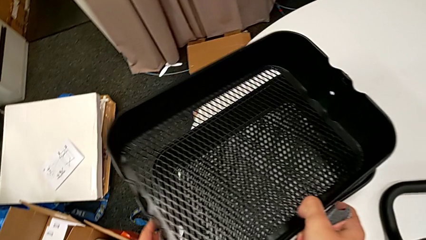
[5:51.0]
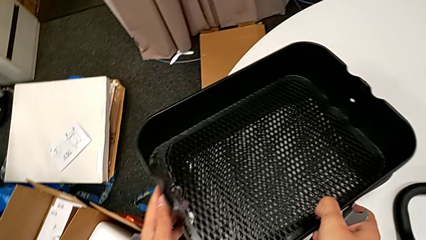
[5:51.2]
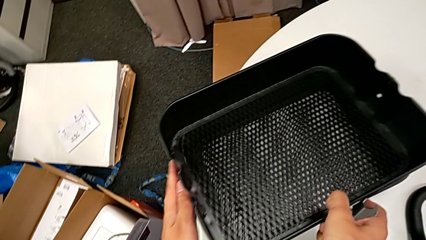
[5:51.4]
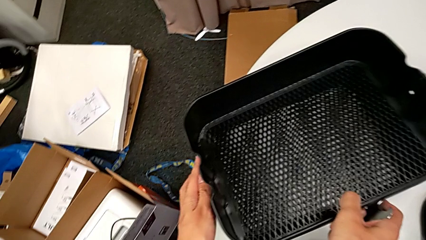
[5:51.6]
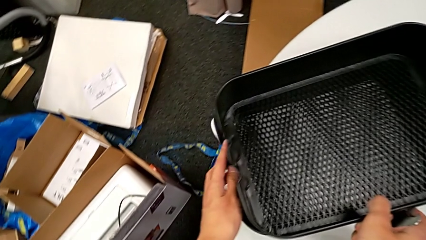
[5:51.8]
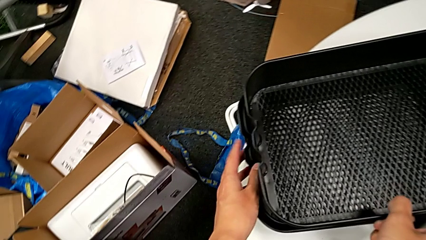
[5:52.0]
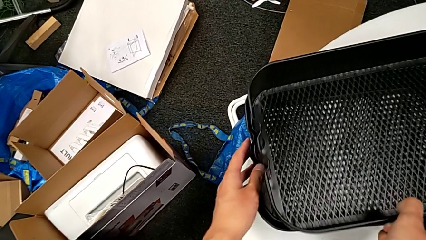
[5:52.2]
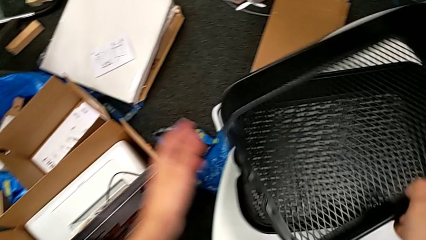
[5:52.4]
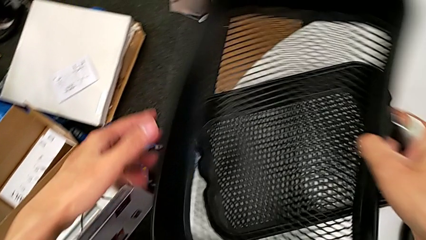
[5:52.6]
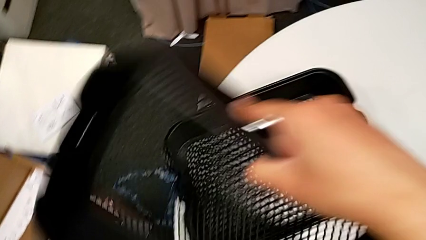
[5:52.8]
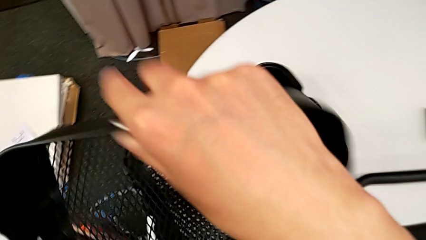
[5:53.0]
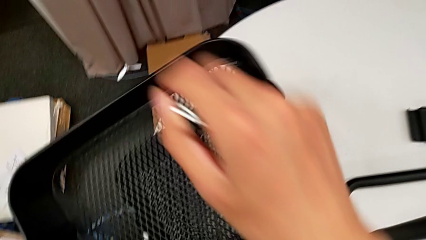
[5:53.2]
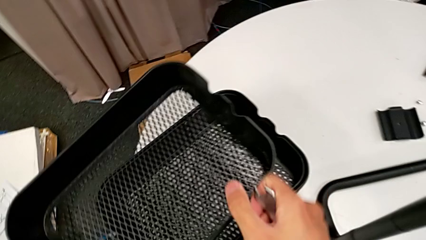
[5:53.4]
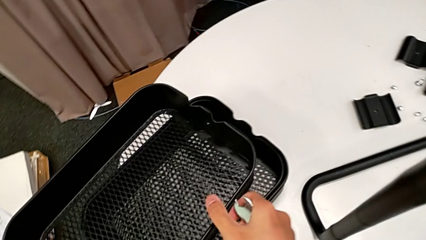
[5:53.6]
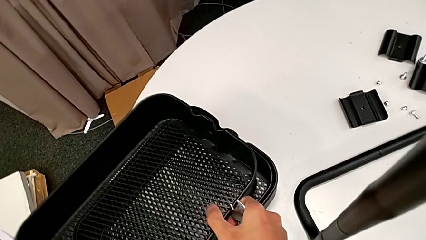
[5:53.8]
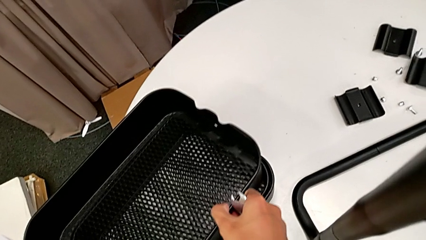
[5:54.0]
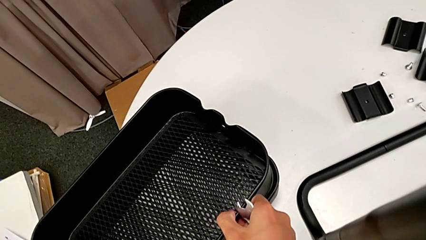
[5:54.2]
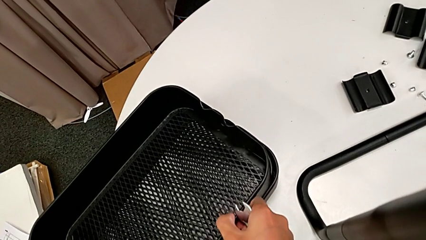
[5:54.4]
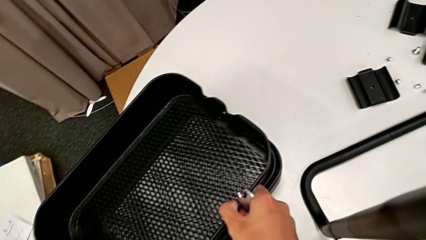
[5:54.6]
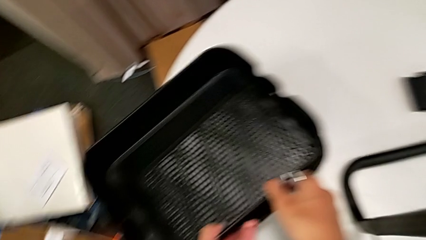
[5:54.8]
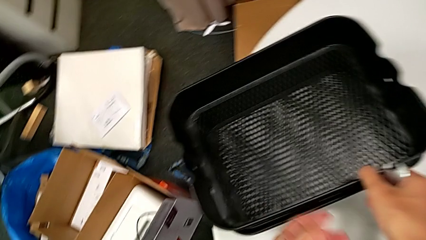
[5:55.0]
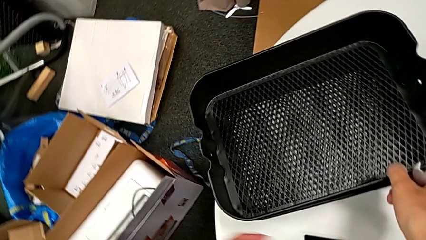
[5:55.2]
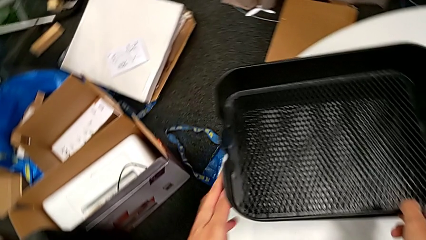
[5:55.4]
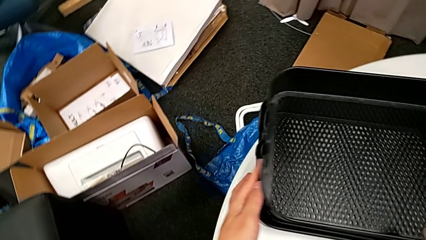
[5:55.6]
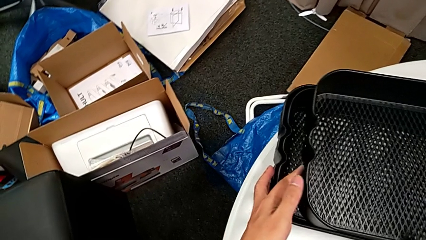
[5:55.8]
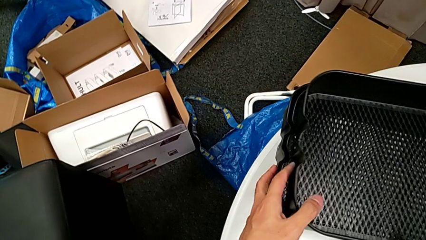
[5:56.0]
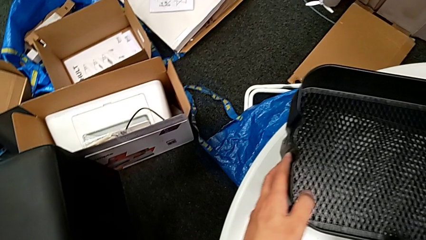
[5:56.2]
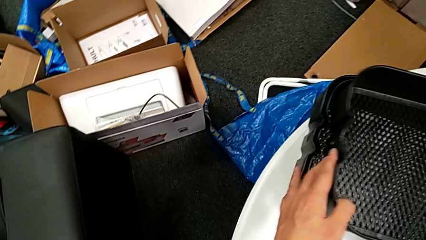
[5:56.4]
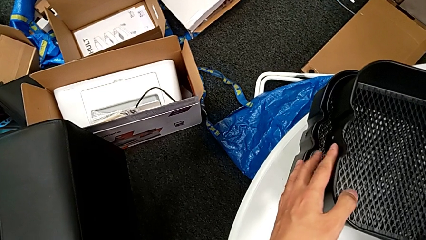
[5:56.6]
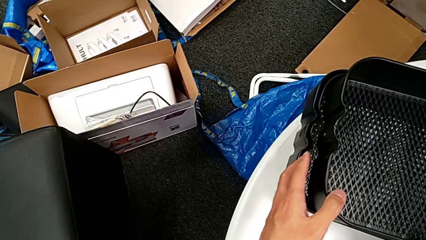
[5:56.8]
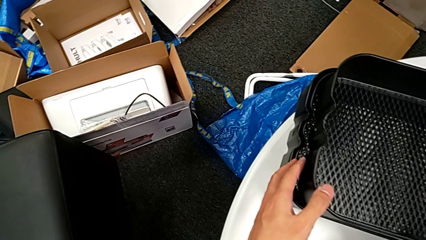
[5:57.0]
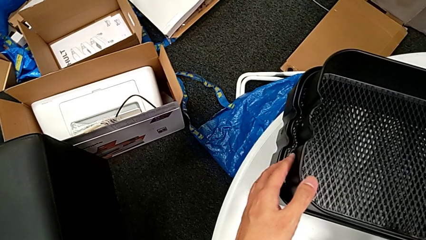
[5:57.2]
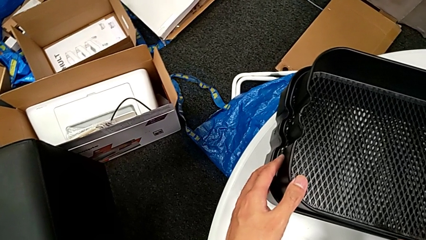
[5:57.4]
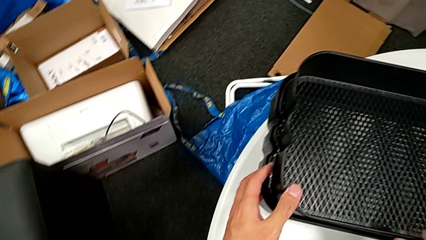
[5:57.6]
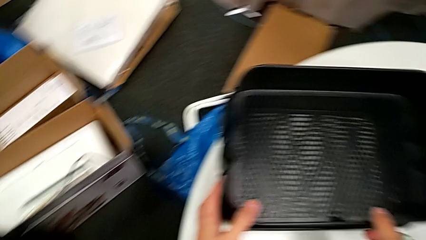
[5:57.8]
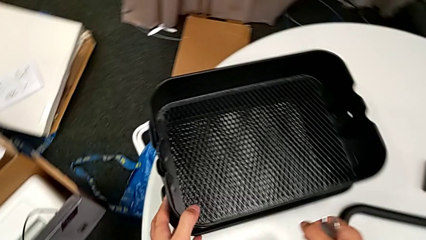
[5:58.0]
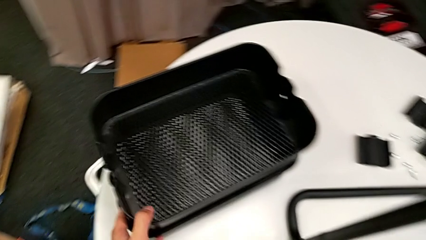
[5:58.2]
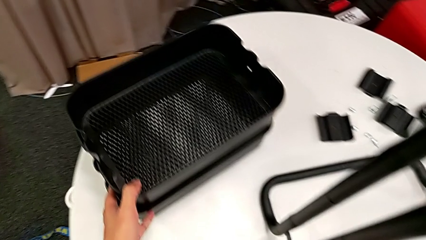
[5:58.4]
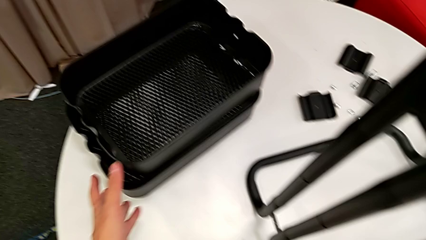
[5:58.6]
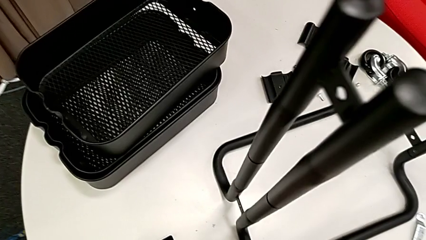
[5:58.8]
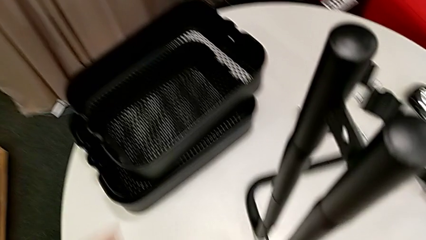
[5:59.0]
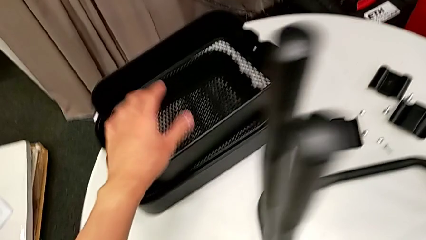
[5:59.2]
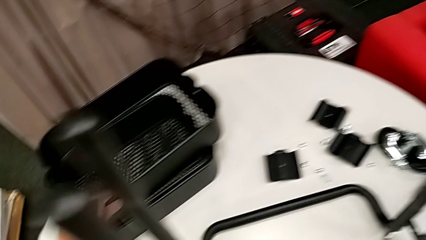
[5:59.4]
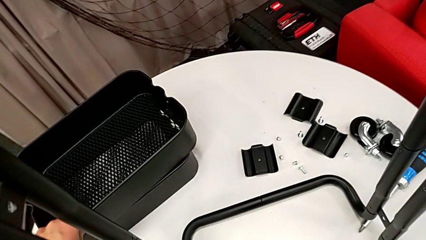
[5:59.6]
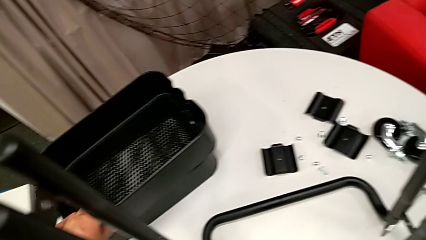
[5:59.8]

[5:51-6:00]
The camera wearer is disassembling the bottom grid tray of the rolling cart. They rotate the top grid tray, place the bottom grid tray, slide the grid tray and pull the bottom grid tray.

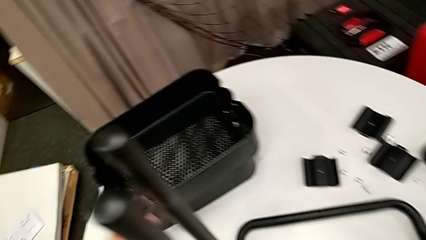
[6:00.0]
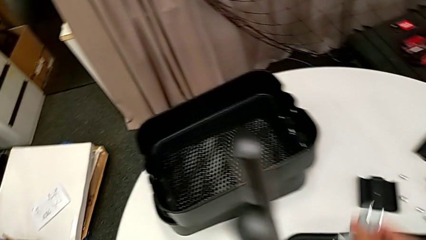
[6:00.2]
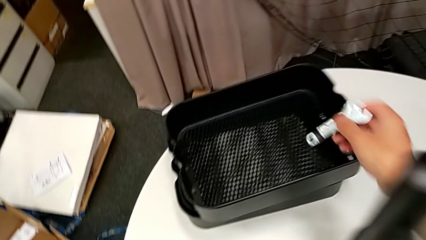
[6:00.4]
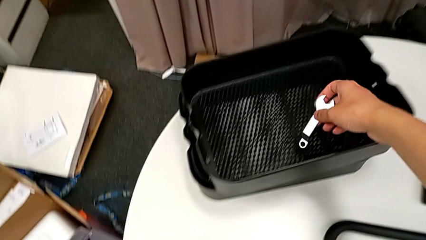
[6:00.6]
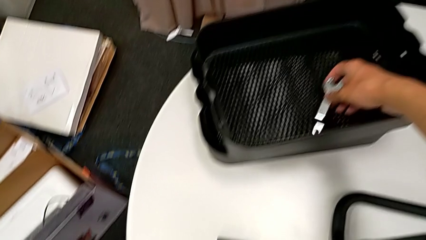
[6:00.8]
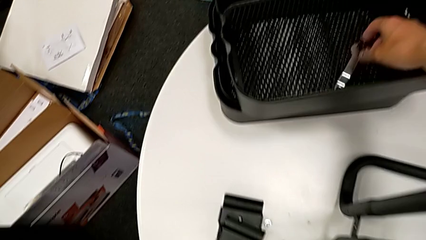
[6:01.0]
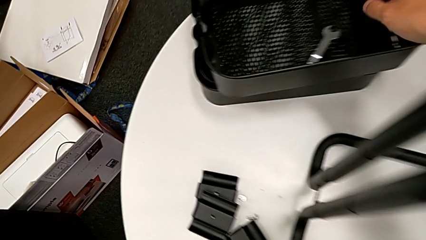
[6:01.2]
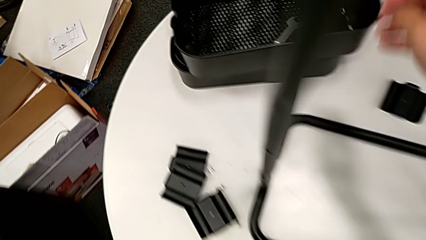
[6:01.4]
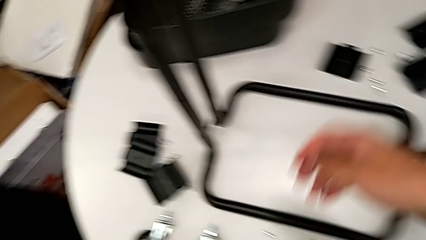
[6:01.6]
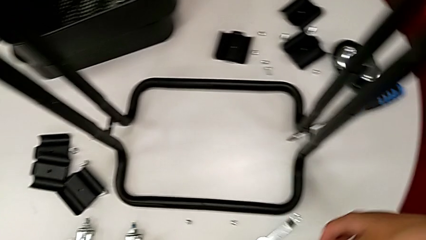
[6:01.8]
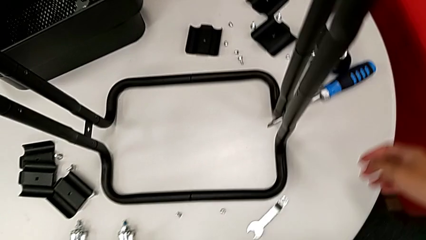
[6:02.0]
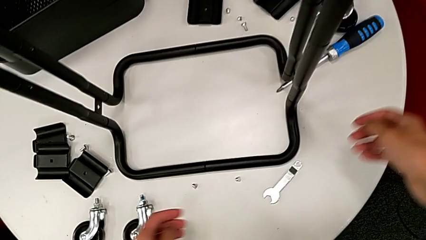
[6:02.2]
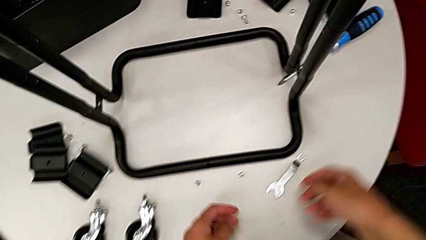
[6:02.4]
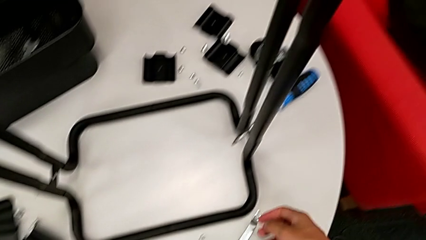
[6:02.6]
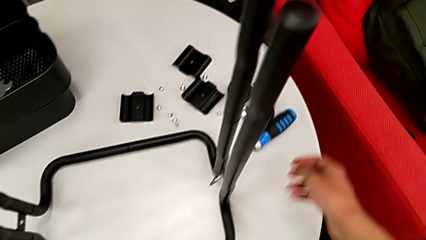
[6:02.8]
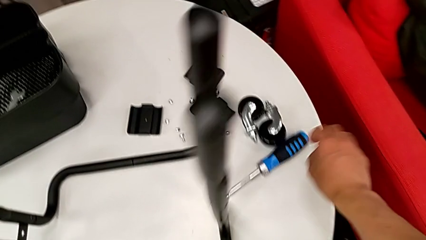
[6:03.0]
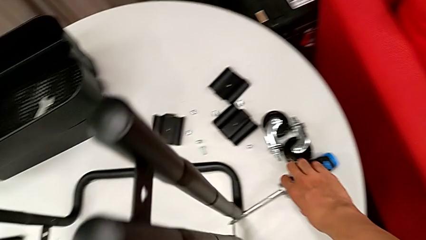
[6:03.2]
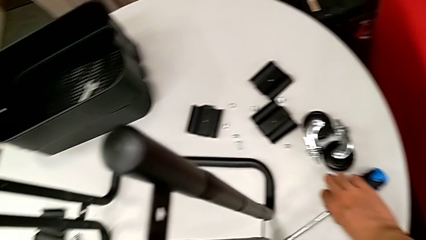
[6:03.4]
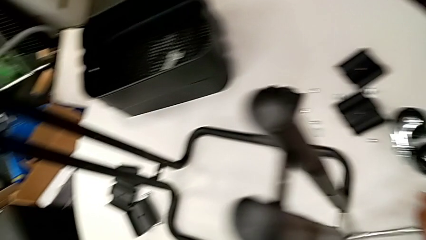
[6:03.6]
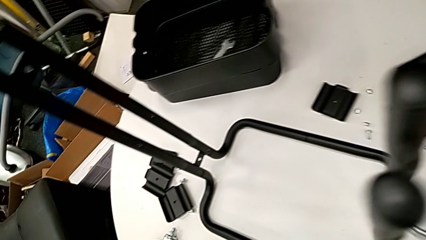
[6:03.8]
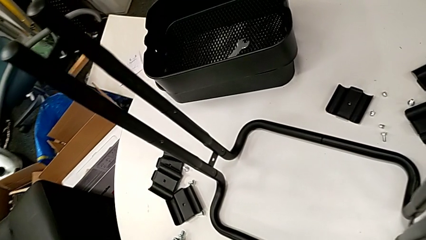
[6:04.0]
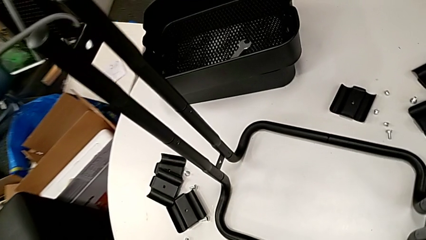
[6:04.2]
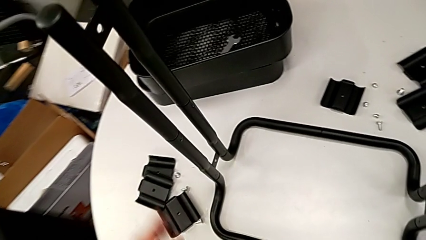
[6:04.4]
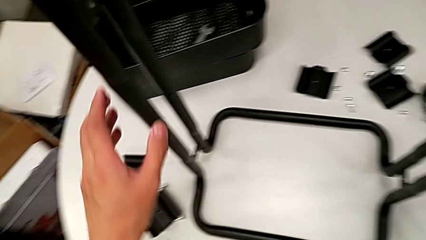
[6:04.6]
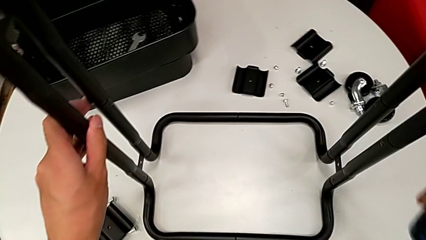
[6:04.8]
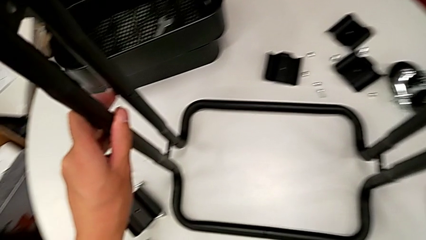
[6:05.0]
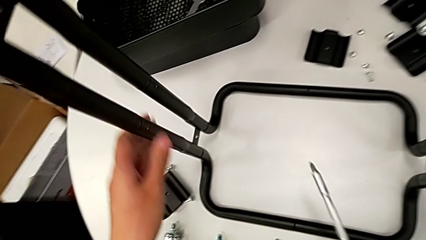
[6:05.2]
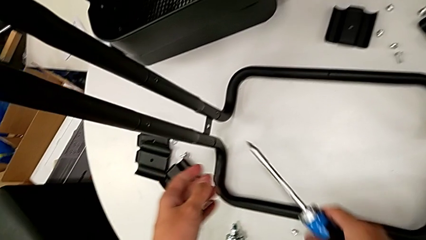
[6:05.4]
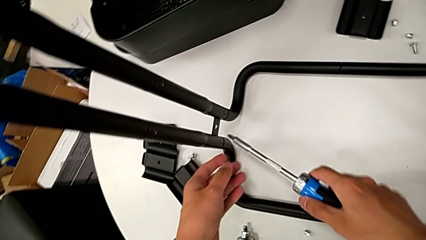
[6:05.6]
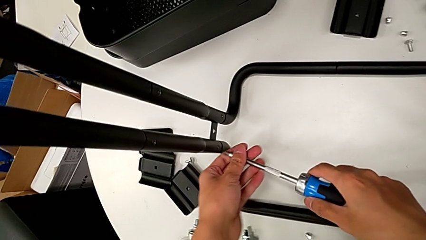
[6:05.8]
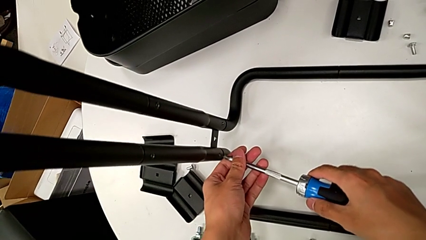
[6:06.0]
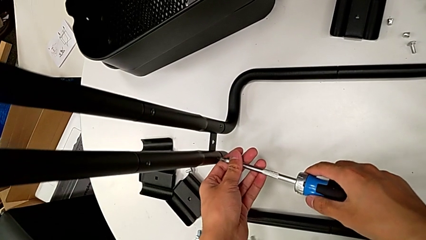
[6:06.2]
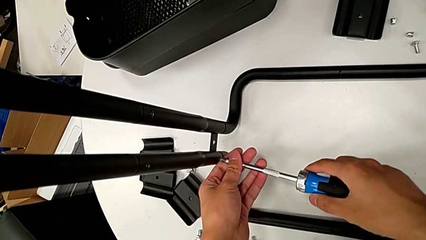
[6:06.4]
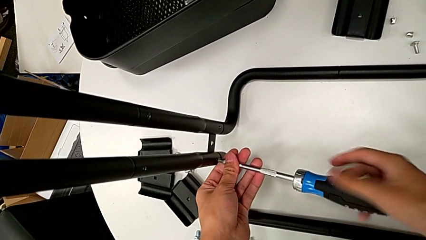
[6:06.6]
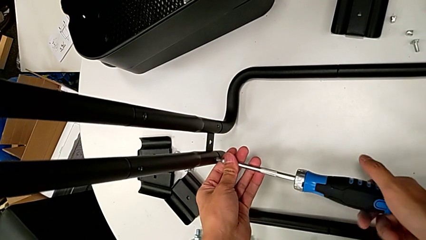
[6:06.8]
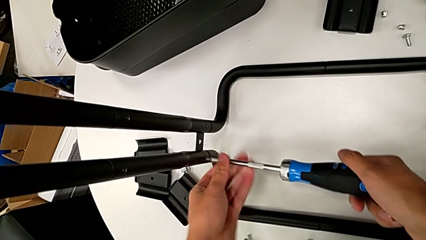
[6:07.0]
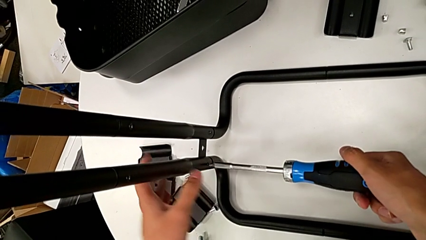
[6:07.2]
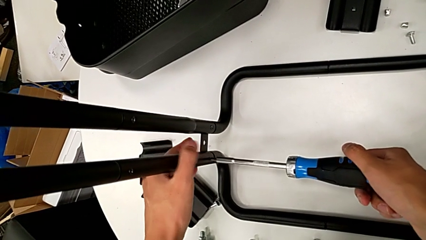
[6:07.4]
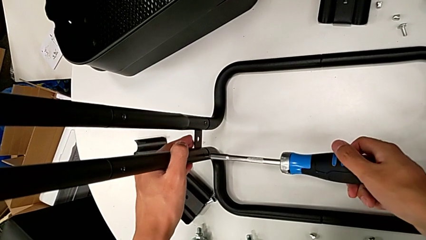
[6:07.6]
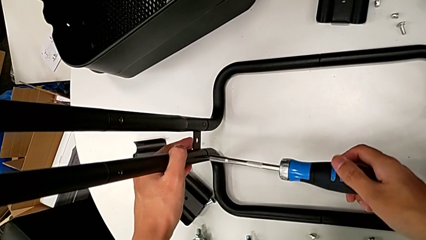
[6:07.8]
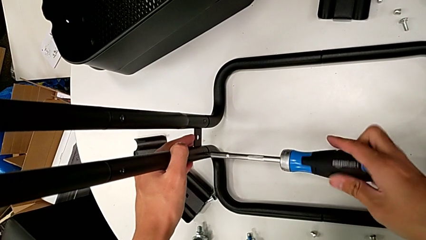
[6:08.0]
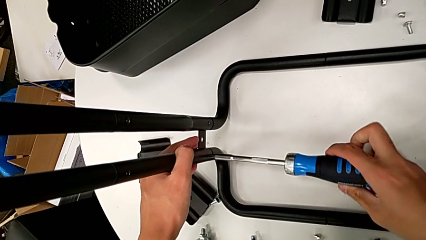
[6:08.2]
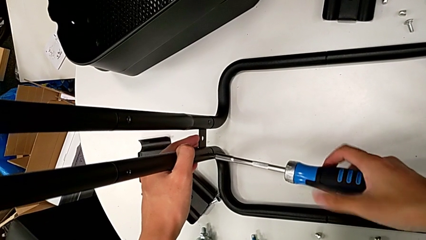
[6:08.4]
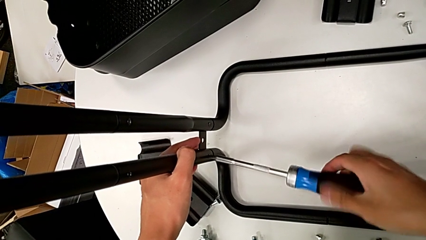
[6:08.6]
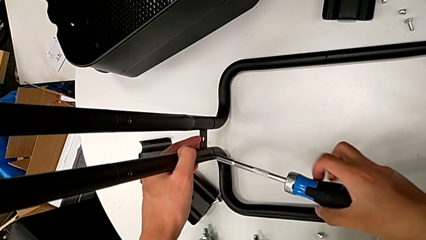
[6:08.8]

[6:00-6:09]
The camera wearer is disassembling the bars of the rolling cart. They place the hexagonal wrench, approach the screwdriver, grab it, approach the frame, insert the screwdriver and begin to unscrew the screw.
